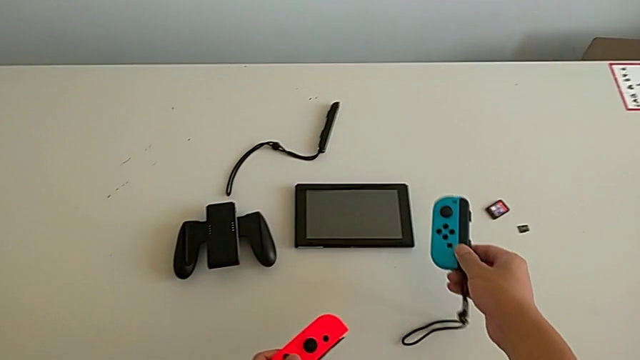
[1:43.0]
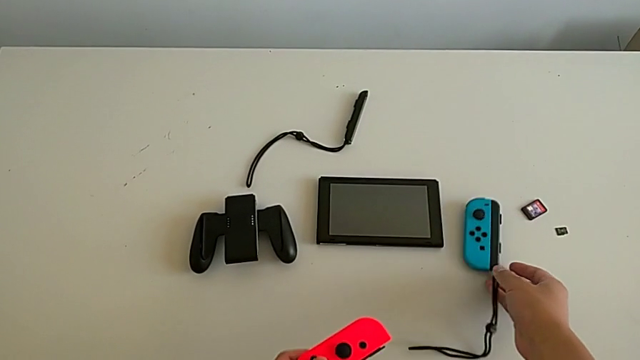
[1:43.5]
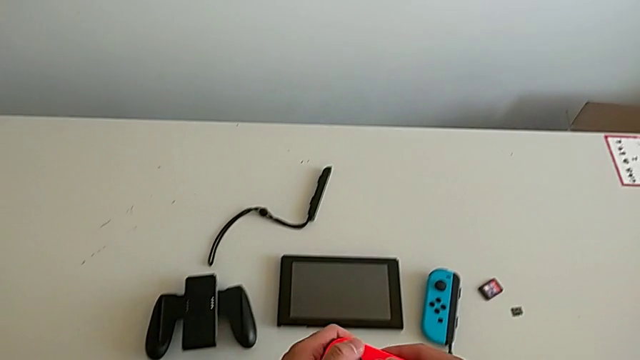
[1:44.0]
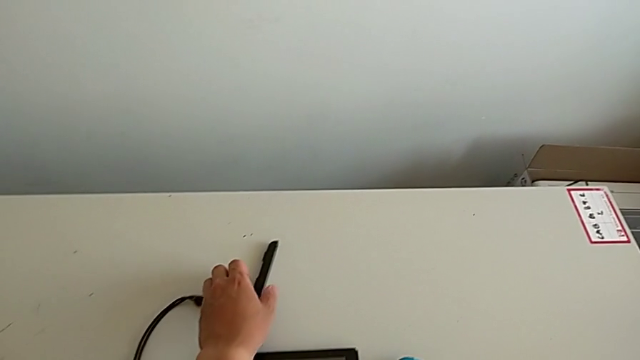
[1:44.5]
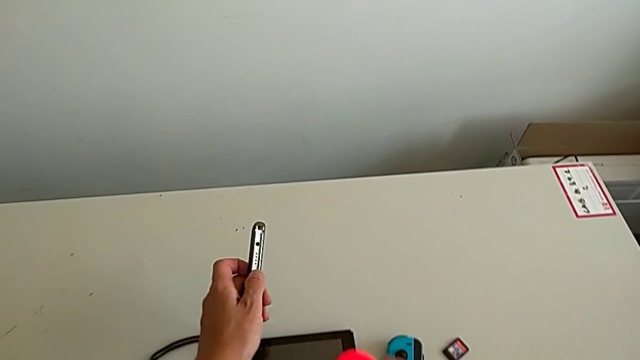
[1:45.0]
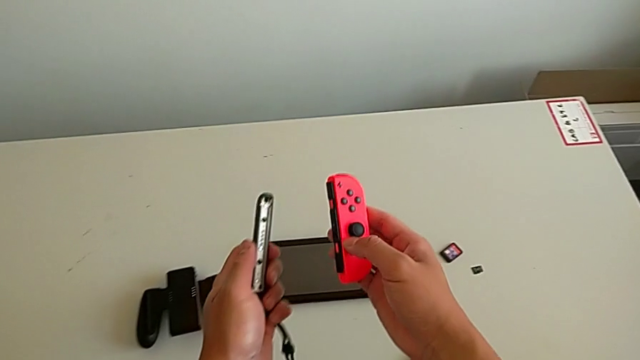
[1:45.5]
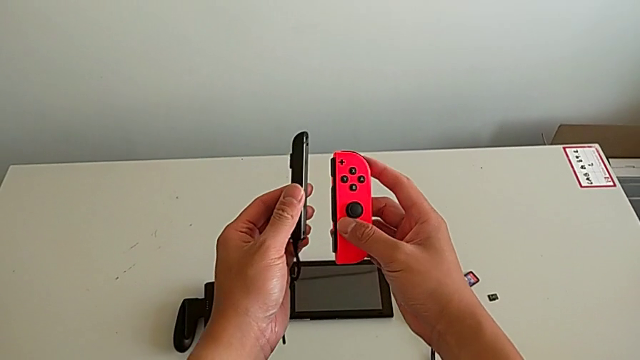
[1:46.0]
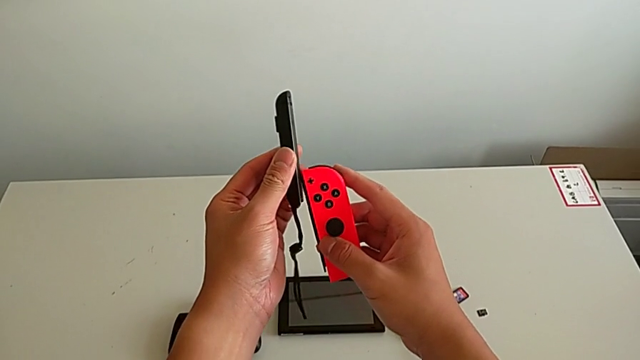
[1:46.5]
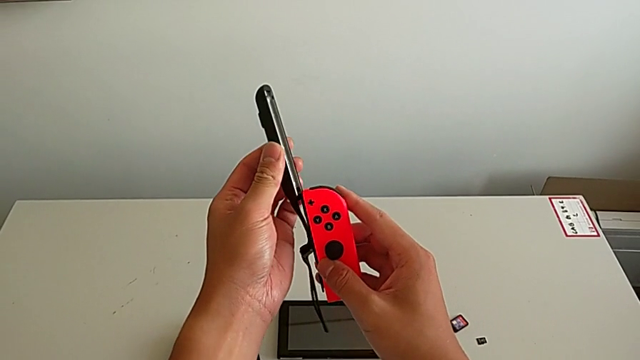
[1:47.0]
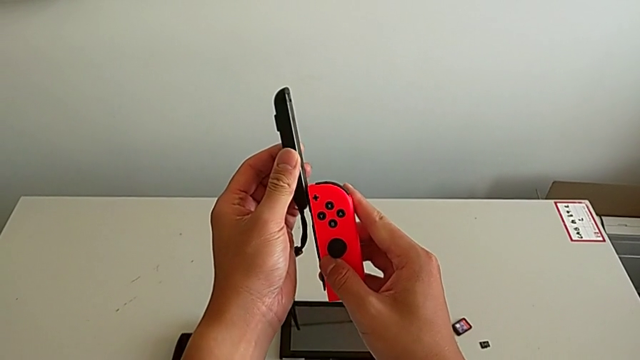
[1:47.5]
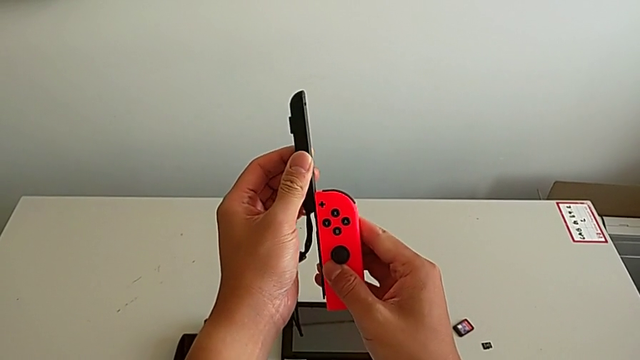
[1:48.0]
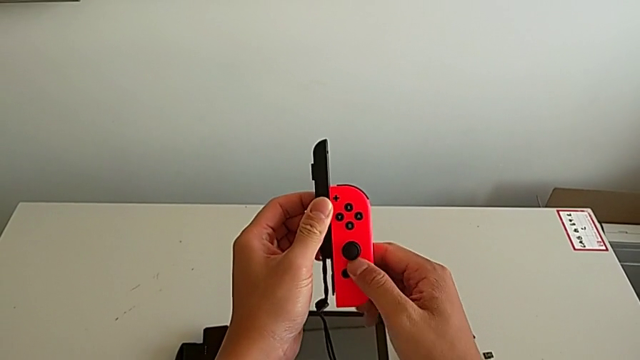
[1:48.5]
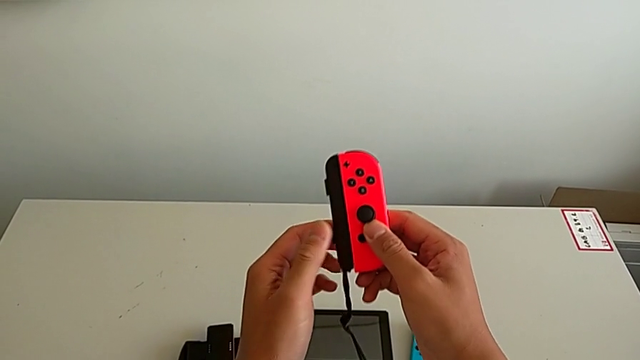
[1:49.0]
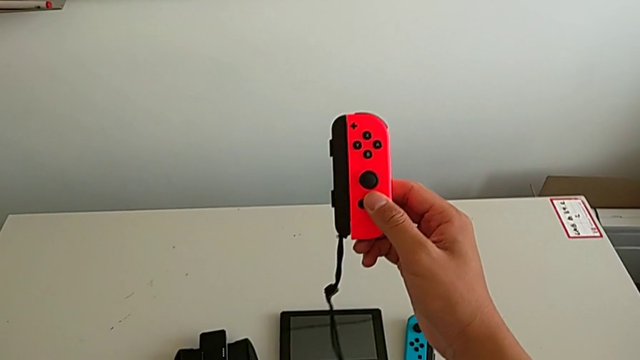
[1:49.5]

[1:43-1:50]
The camera wearer is changing the Joy-Con's comfort grip mode. They place the blue Joy-Con controller, grab the Joy-Con strap and slide the red Joy-Con controller.

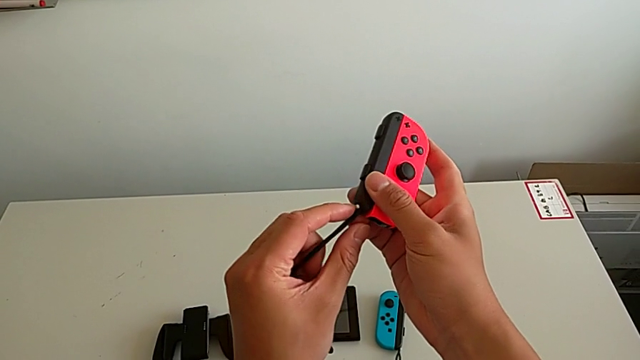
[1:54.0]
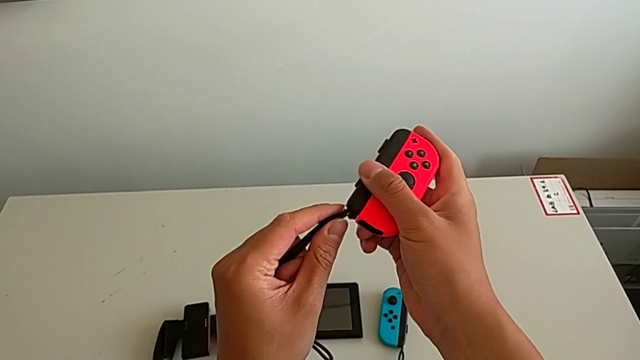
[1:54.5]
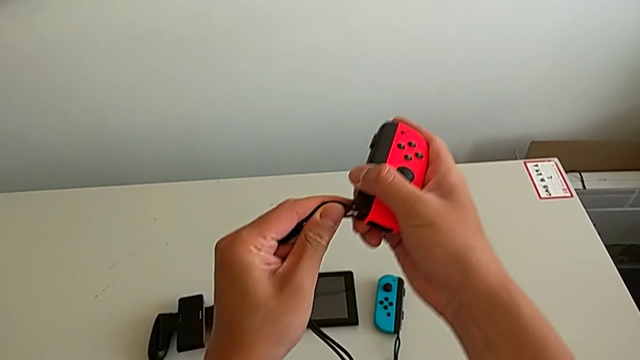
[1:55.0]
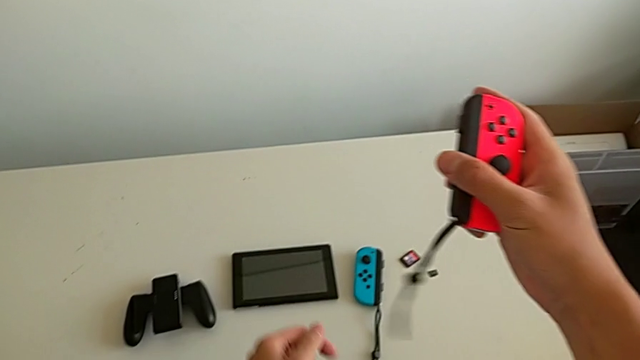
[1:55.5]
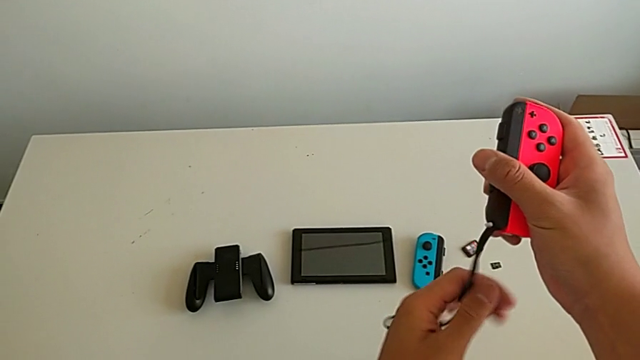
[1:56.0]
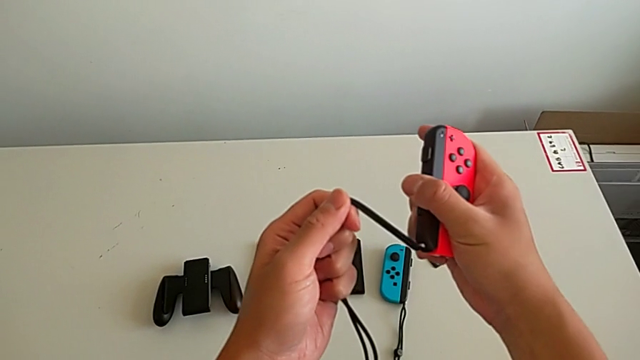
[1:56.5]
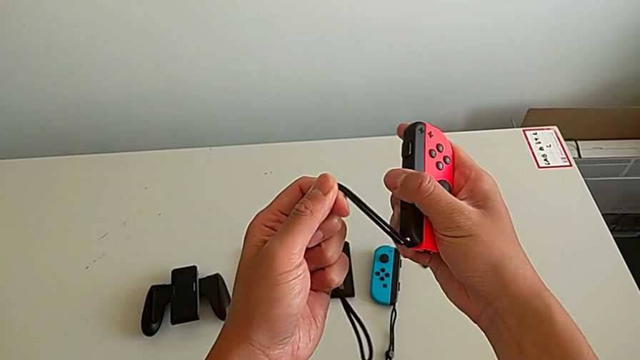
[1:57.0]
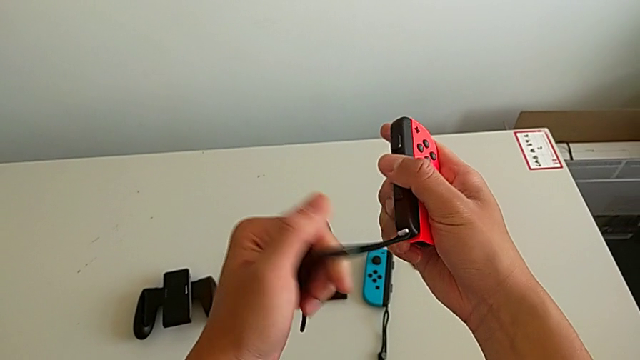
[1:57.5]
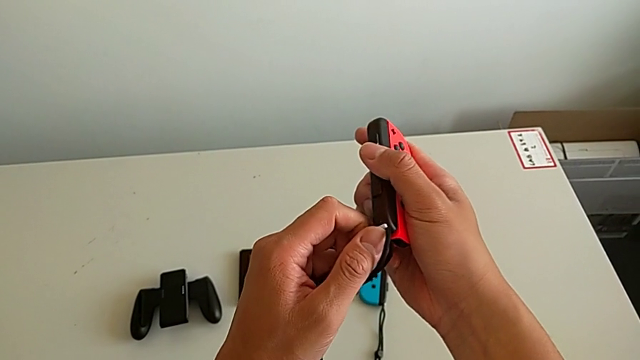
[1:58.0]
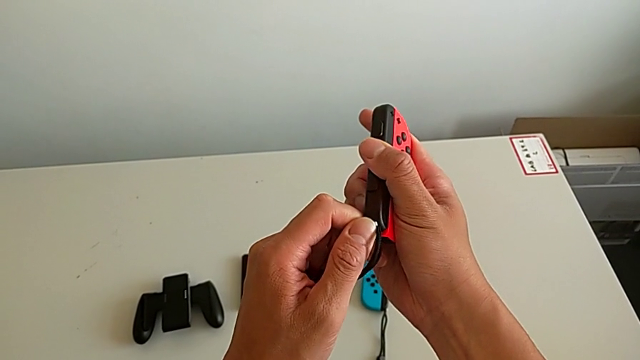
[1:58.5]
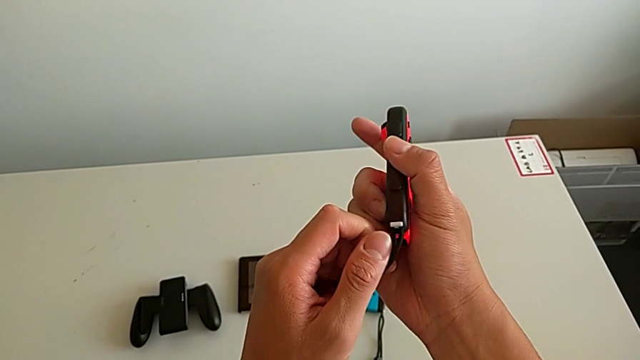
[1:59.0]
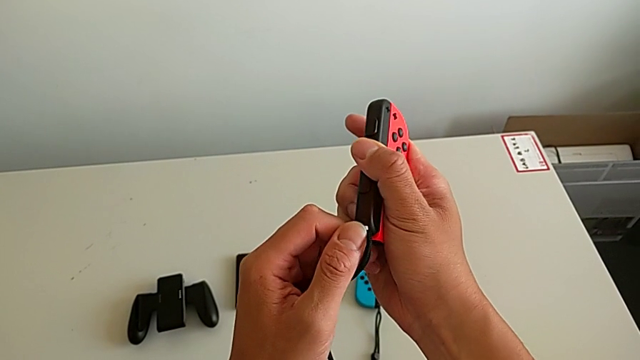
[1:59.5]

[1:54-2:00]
The camera wearer locks the red Joy-Con. They wrongly pull the Joy-Con strap and press the white Joy-Con strap lock.

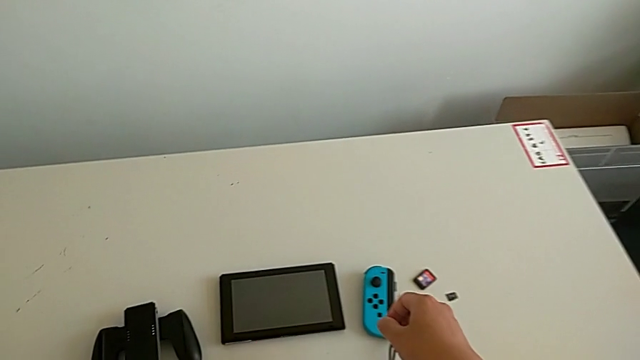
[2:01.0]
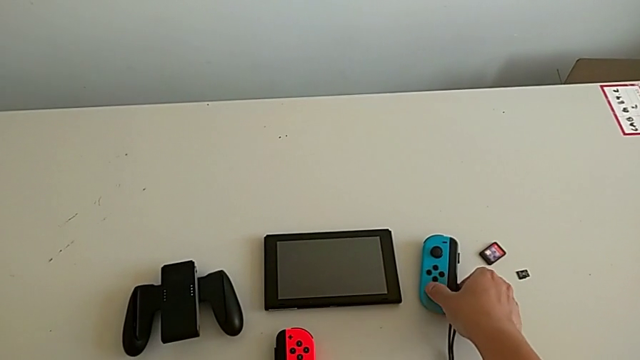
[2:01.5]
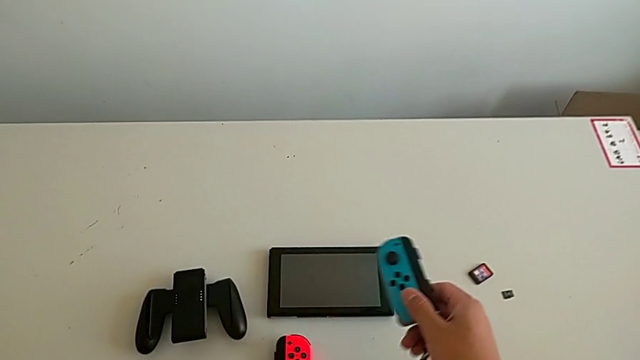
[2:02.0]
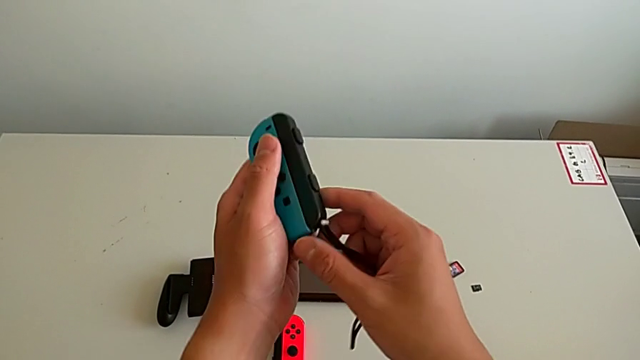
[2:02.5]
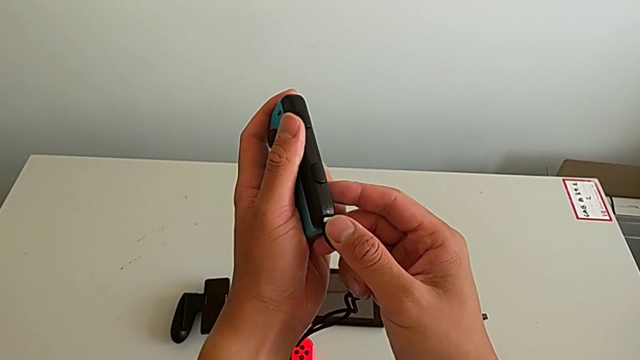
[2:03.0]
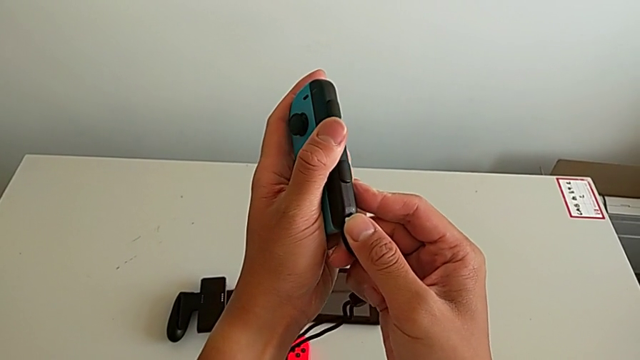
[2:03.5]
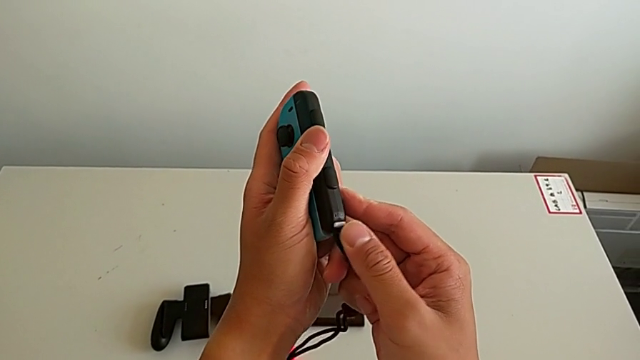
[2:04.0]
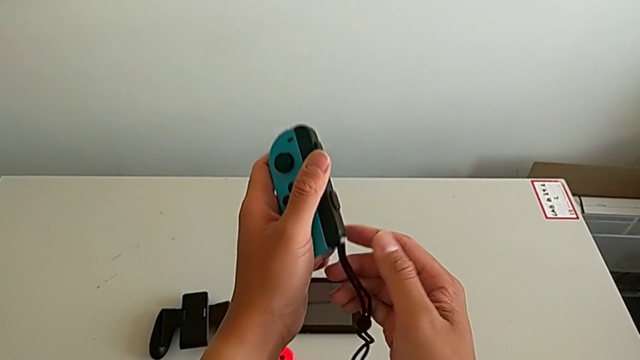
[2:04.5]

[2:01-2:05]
The camera wearer locks the blue Joy-Con. They place the red Joy-Con controller, grab the blue Joy-Con controller and press the white Joy-Con strap lock.

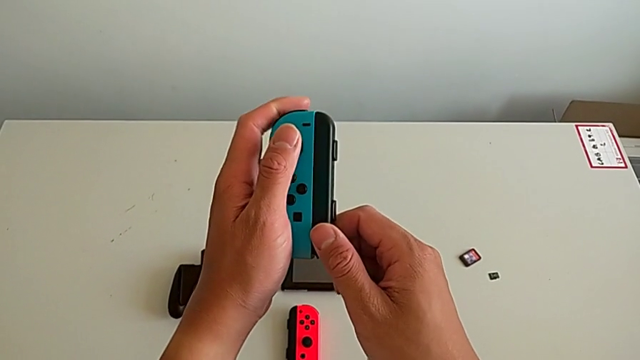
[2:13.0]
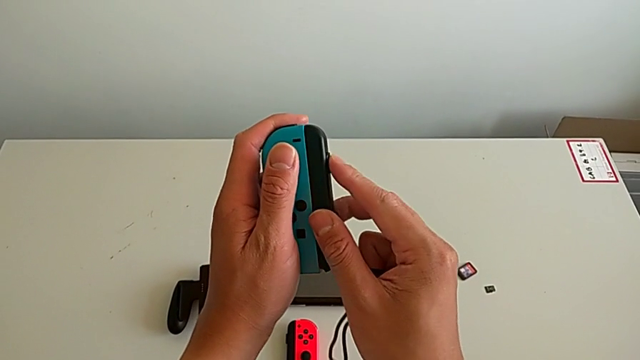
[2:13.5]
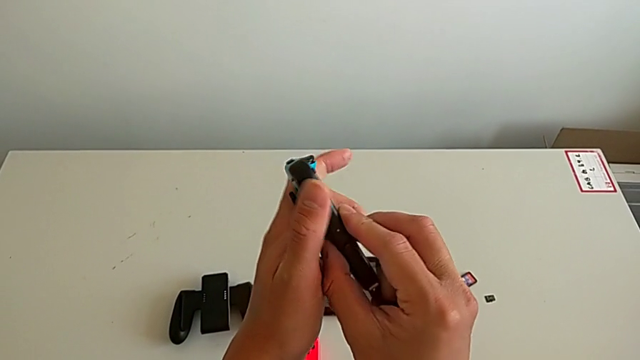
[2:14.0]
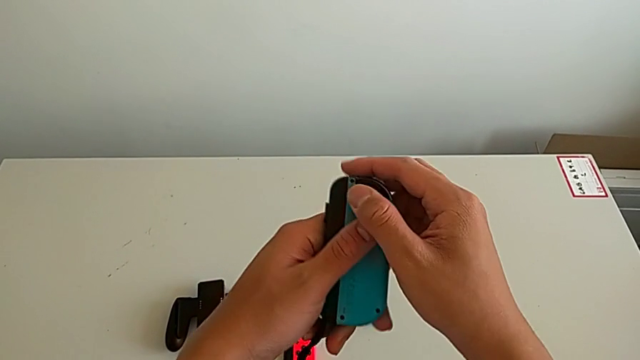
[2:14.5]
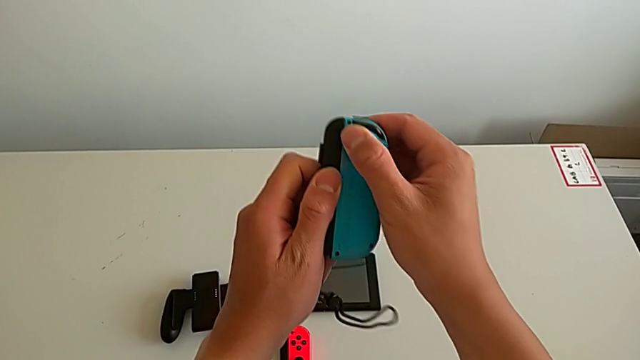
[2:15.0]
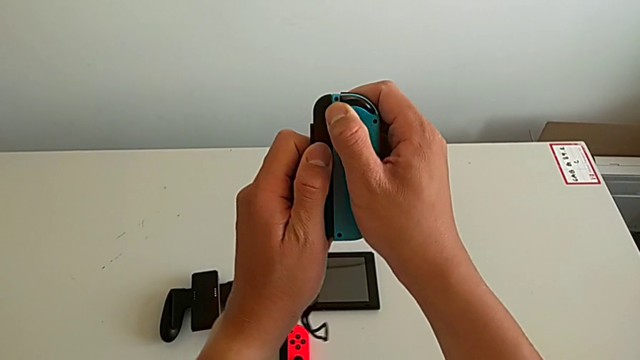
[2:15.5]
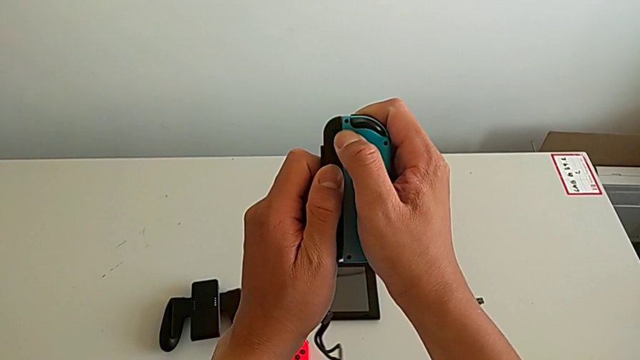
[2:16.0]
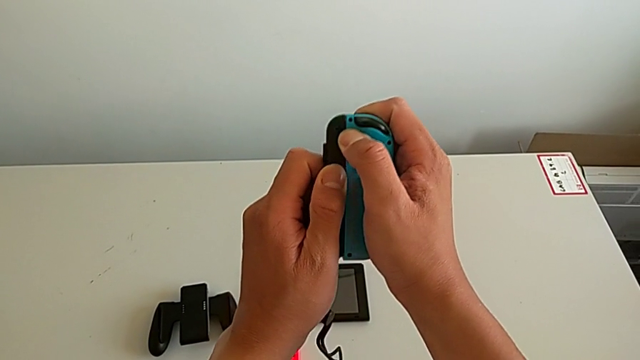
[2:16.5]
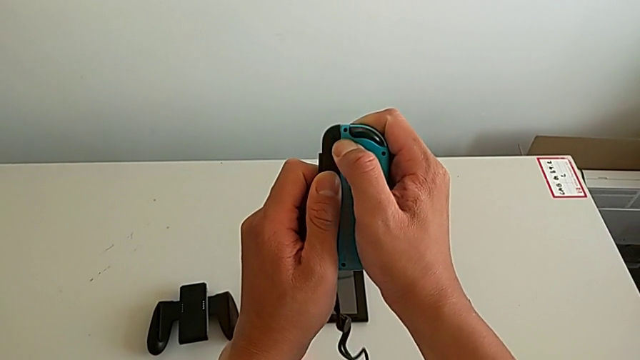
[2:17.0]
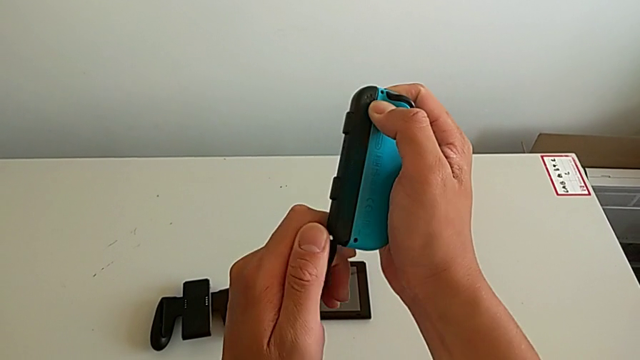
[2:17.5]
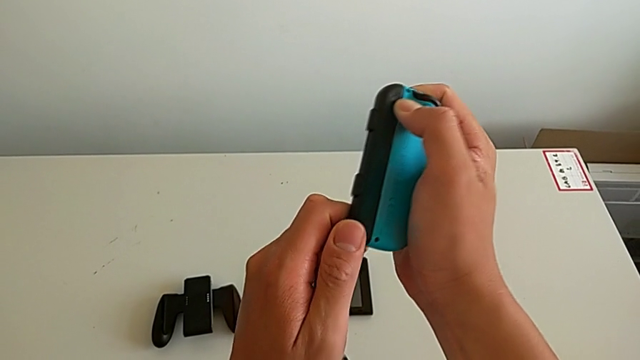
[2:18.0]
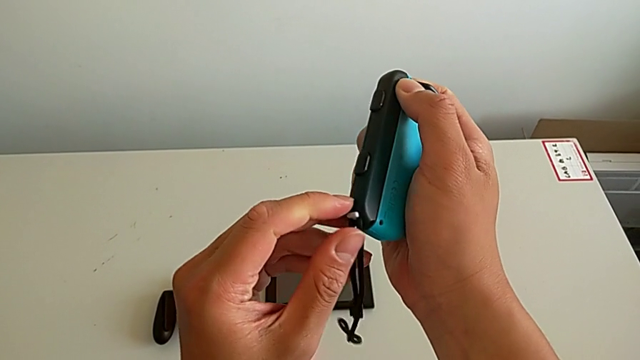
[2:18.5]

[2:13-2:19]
The camera wearer is removing the Joy-Con straps from the Joy-Cons. They wrongly press the blue Joy-Con controller.
